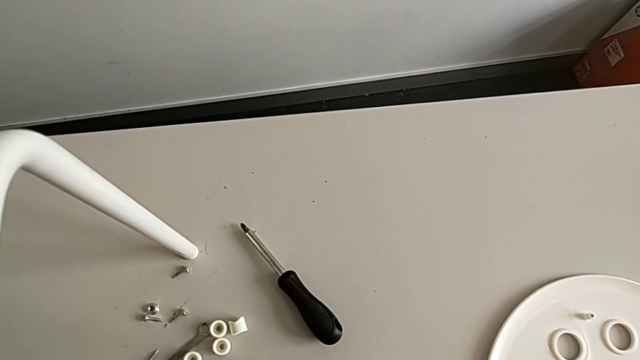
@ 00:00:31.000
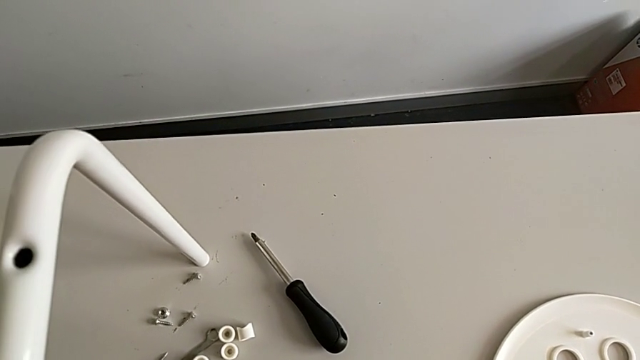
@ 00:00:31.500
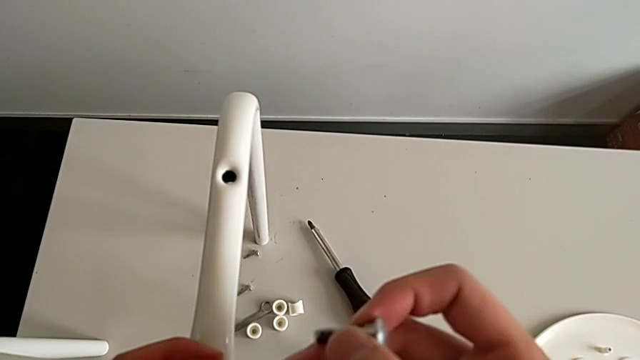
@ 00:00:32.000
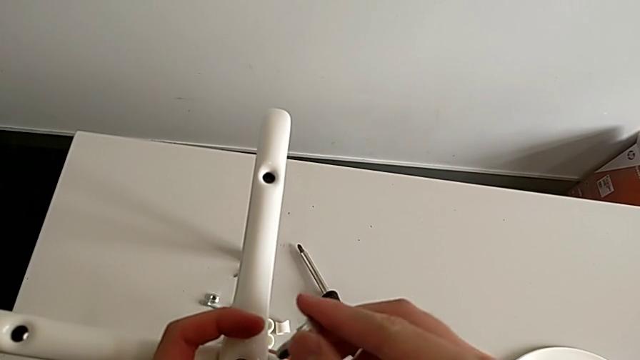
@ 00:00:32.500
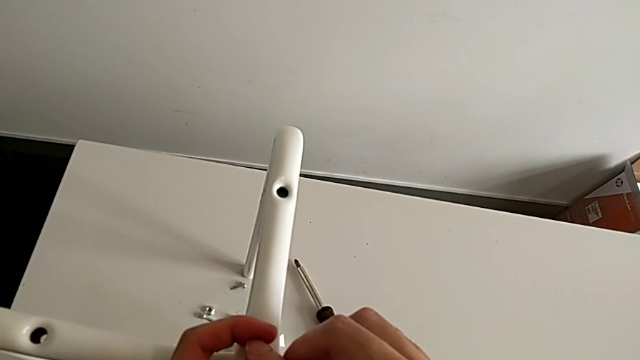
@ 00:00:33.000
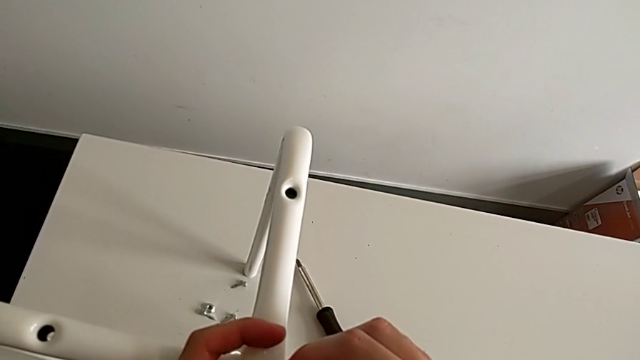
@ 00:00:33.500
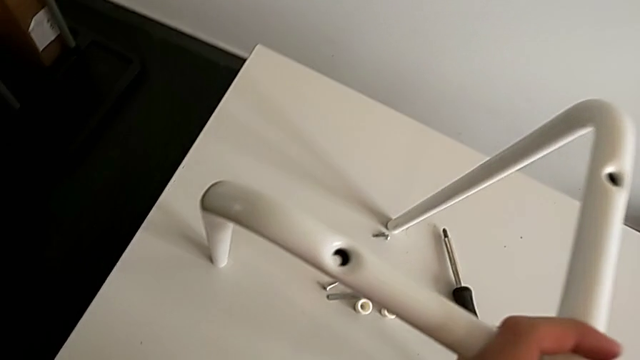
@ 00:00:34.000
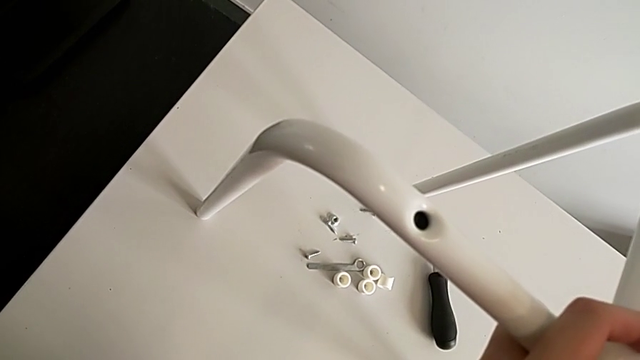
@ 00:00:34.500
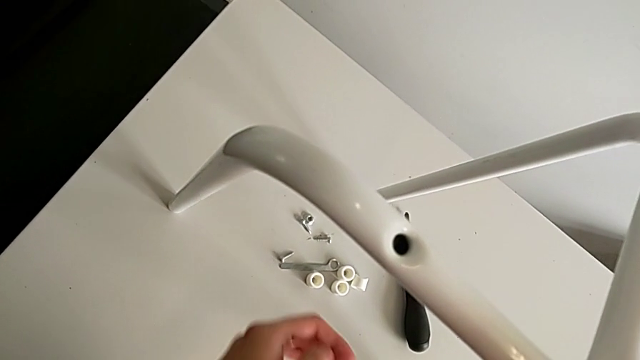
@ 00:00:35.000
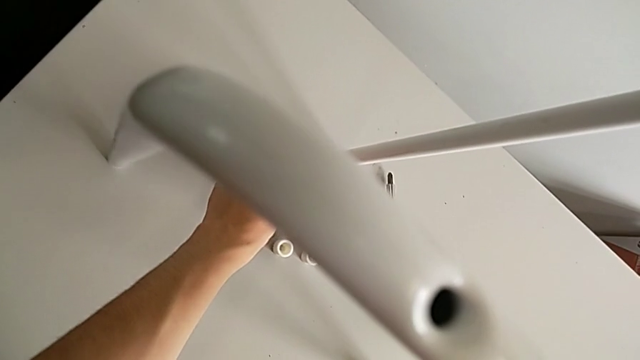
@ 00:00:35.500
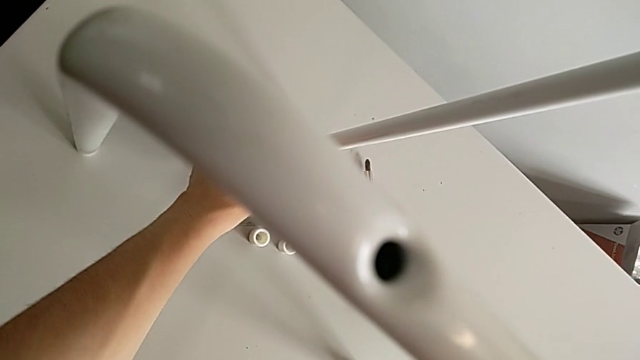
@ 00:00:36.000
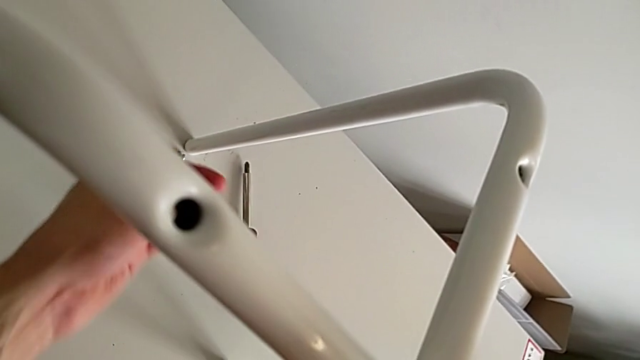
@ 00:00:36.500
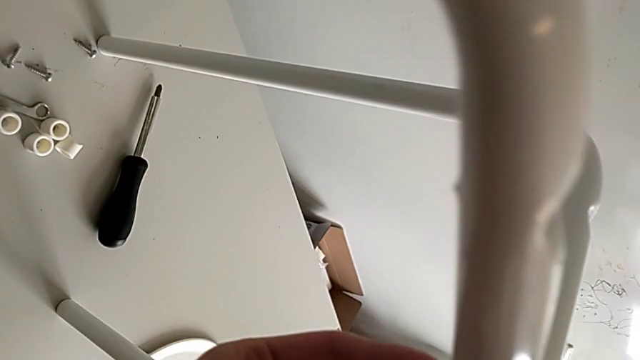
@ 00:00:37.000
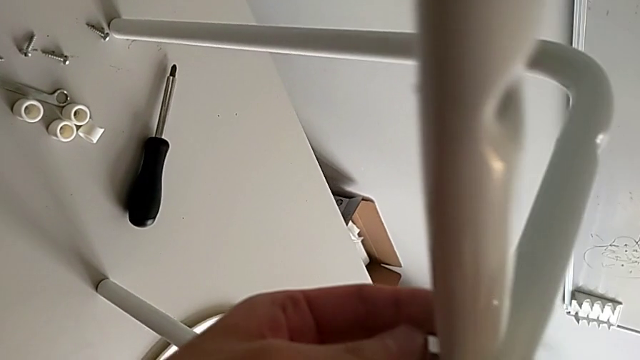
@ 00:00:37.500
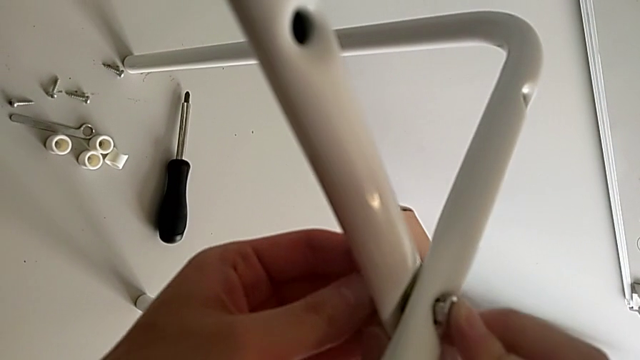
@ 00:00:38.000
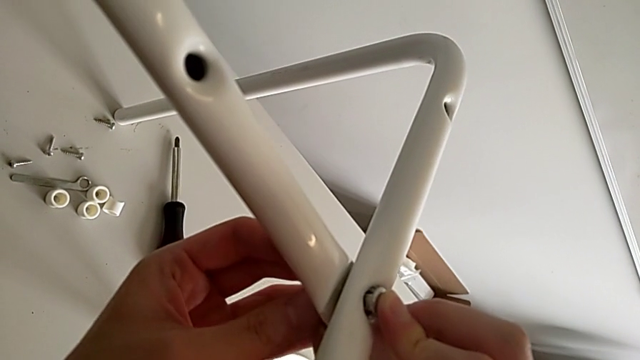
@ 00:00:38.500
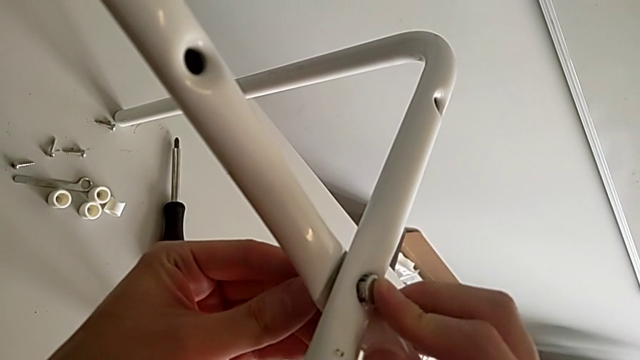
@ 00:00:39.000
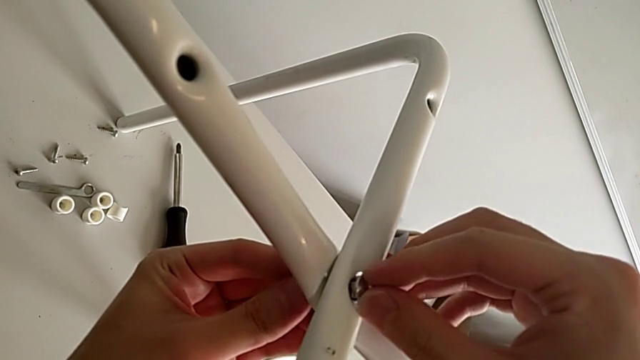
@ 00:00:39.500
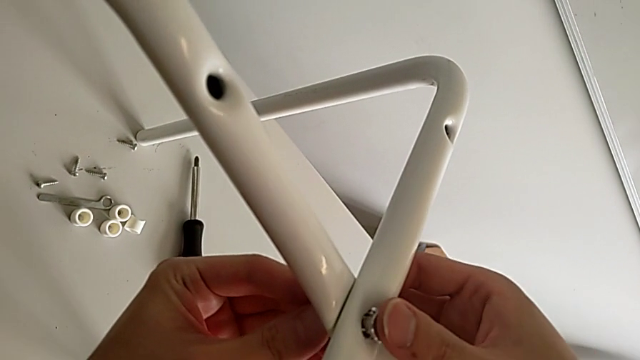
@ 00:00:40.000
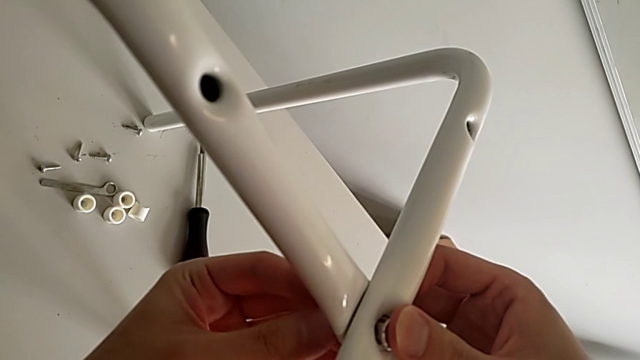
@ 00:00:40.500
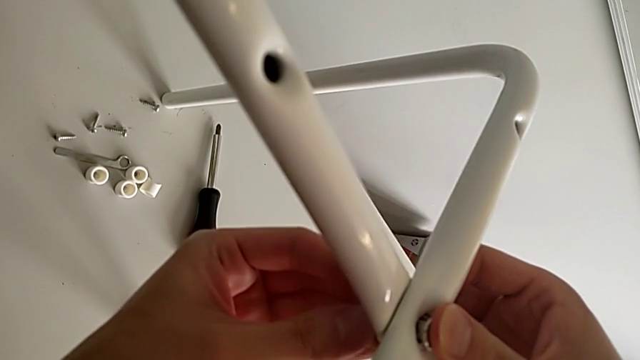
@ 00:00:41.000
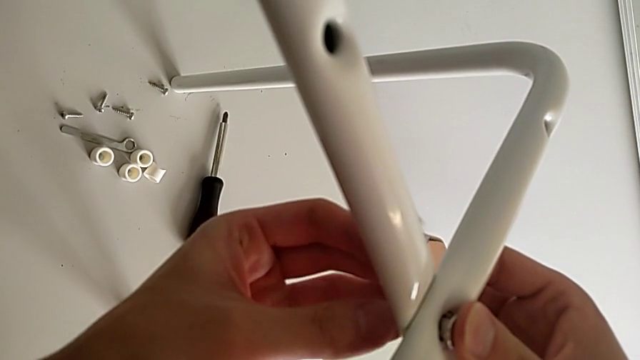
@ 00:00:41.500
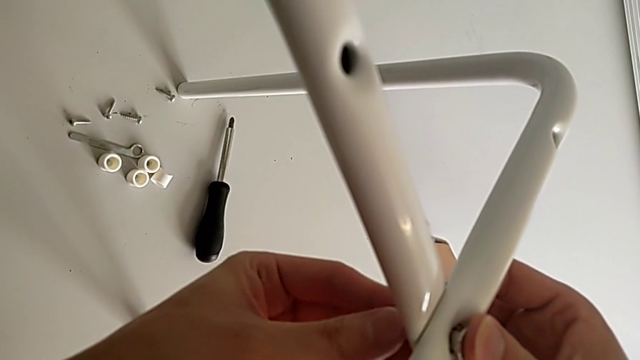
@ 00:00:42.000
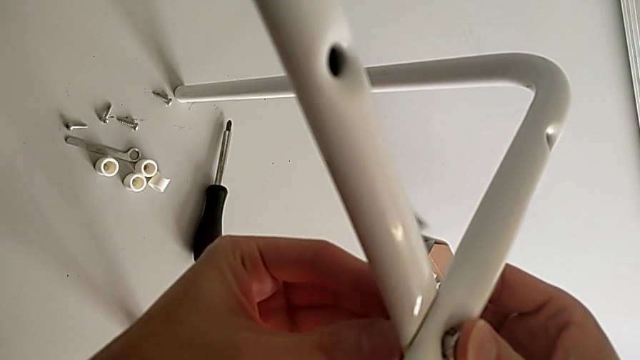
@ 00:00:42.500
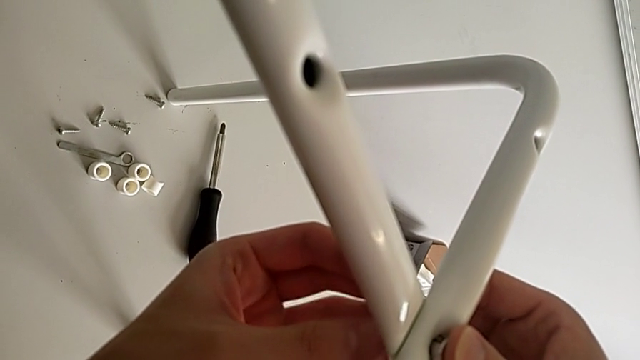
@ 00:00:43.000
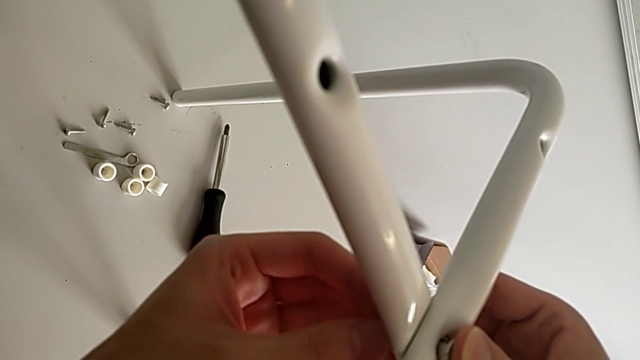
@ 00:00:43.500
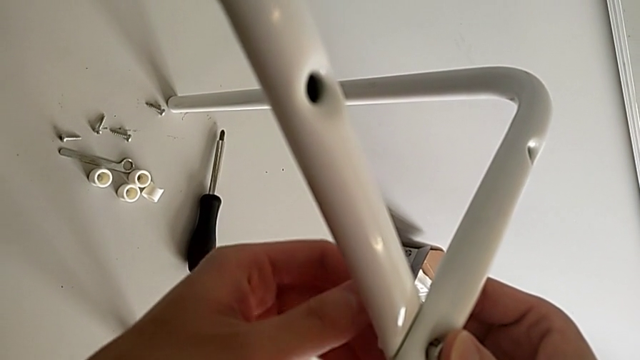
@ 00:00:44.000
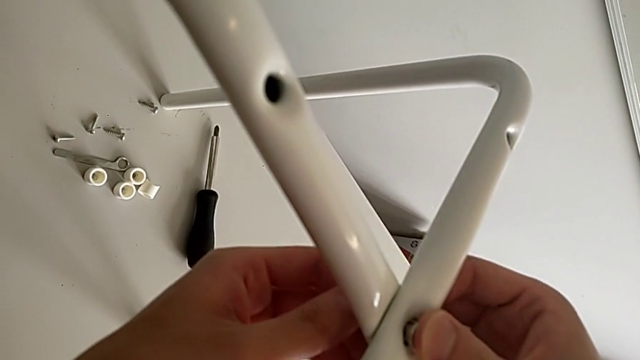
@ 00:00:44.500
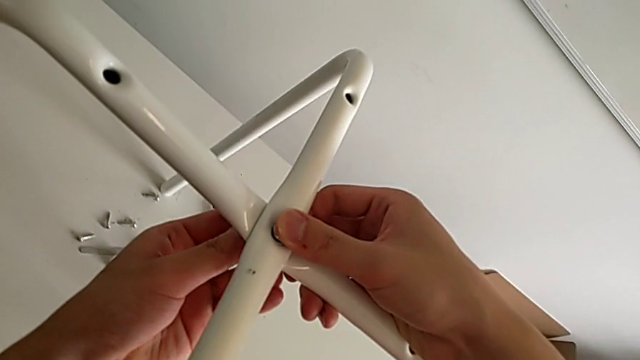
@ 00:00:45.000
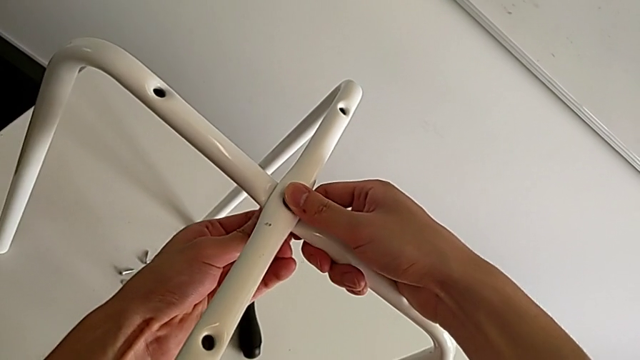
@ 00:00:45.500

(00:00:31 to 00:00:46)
The camera wearer is assembling the legs. They insert the bolt, approach the hex nut, grab the hex nut, approach the leg, insert the hex nut and begin to screw the hex nut.

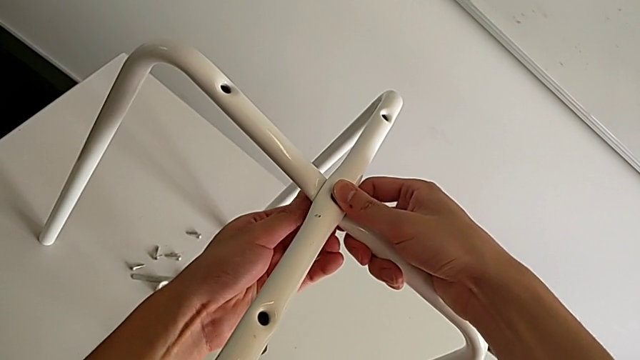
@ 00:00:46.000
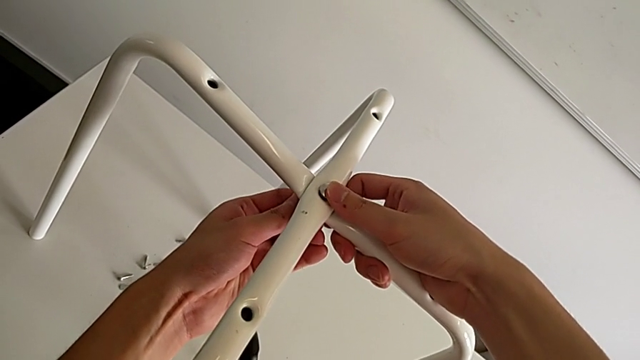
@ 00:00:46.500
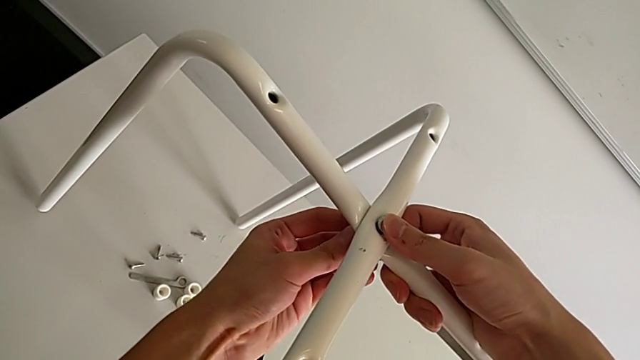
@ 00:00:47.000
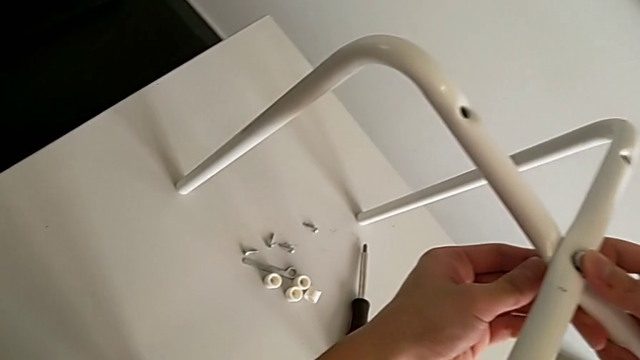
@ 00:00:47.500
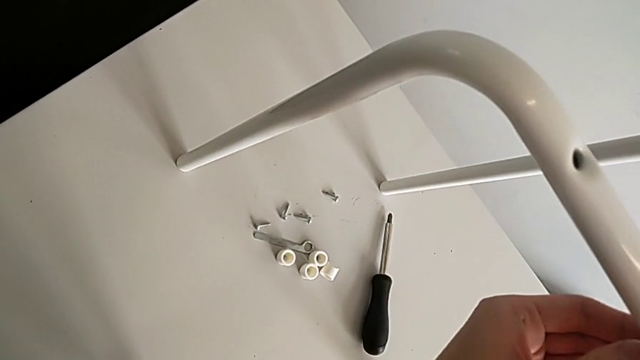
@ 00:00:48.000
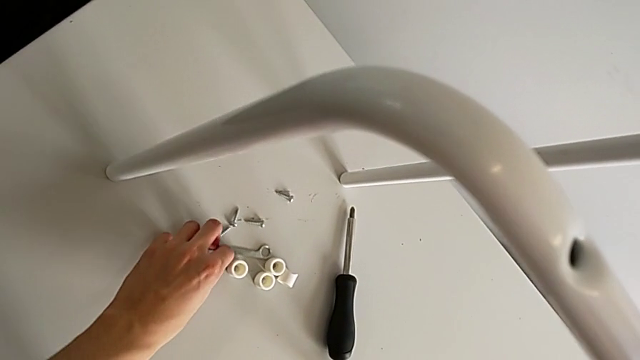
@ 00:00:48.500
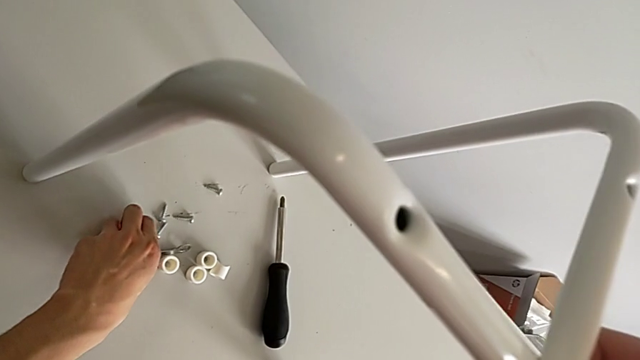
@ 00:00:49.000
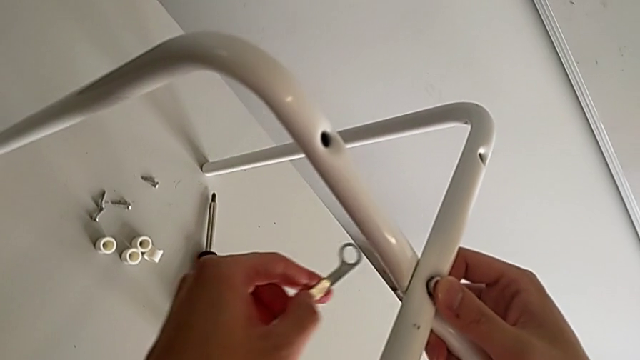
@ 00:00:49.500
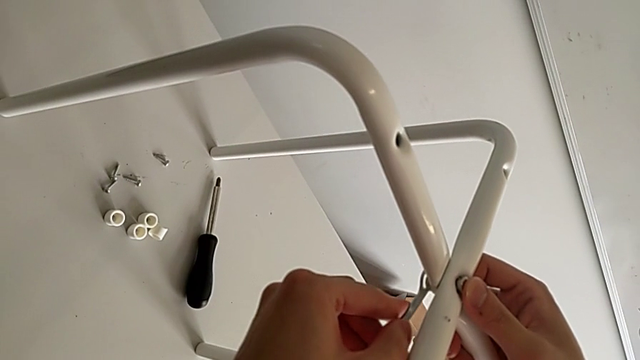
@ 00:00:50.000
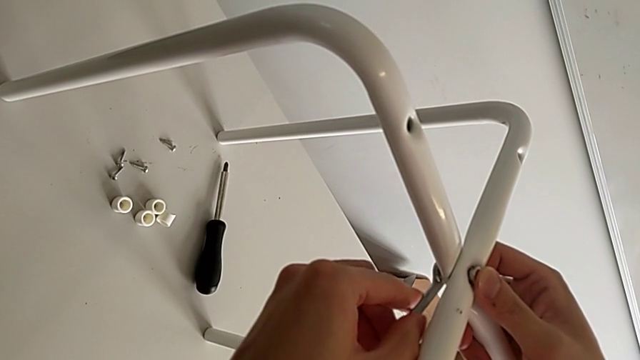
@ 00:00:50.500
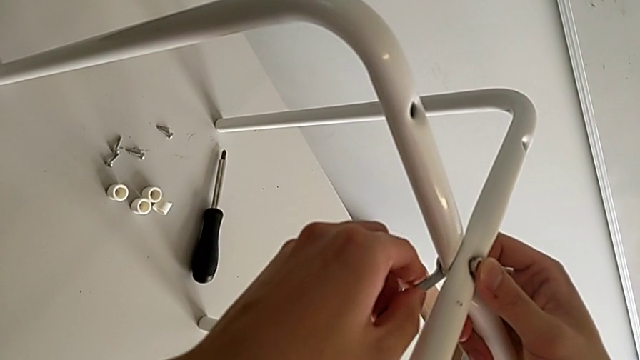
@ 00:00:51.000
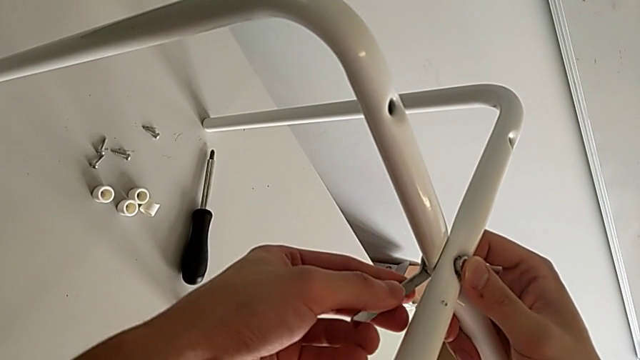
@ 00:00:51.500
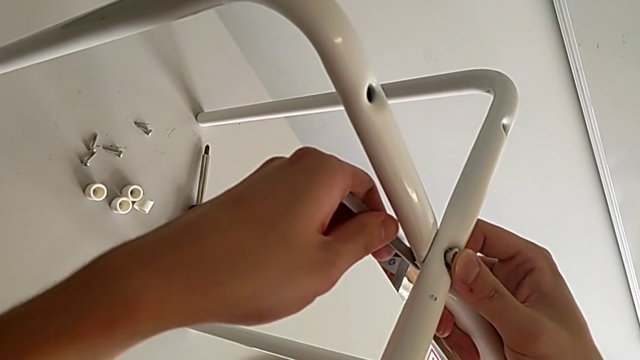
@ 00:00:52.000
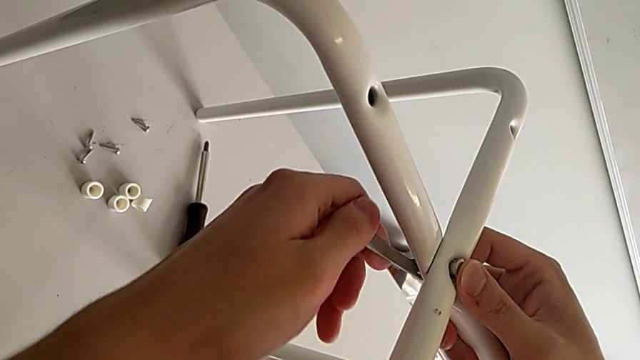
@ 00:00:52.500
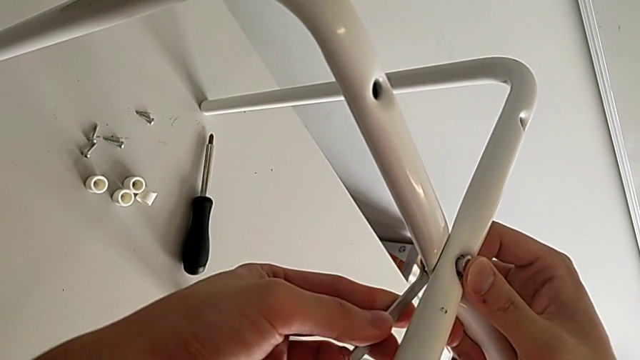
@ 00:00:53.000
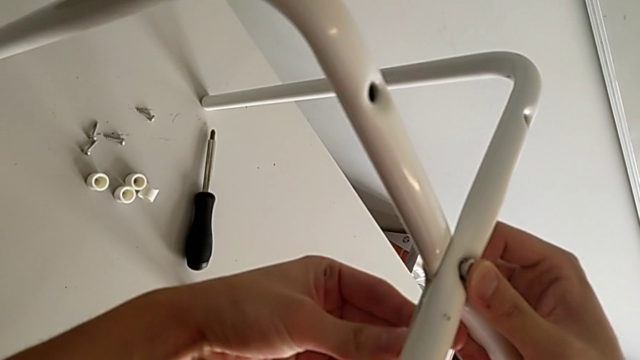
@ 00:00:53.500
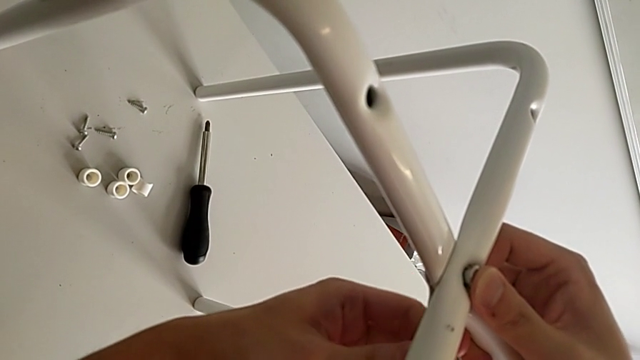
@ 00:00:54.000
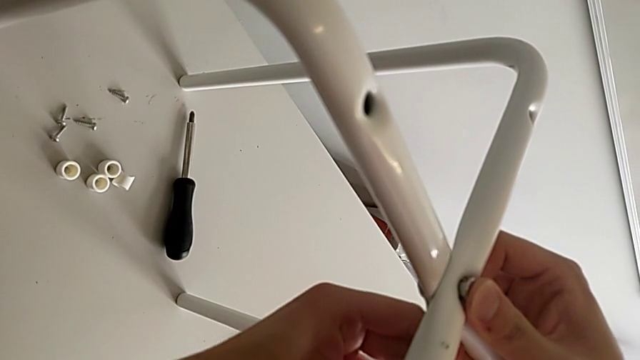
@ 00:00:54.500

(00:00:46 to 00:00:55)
The camera wearer is assembling the legs. They screw the hex nut, grab the hexagonal wrench, approach the leg, insert the hexagonal wrench and screw the hex nut.
